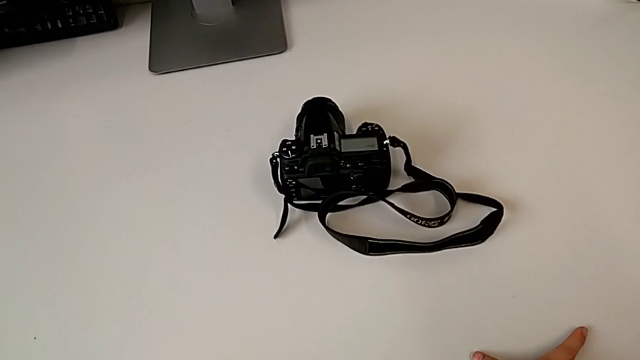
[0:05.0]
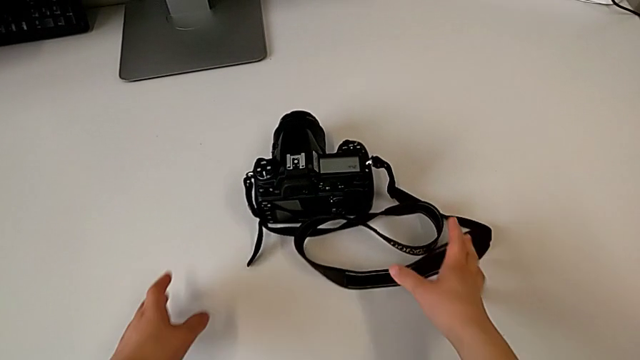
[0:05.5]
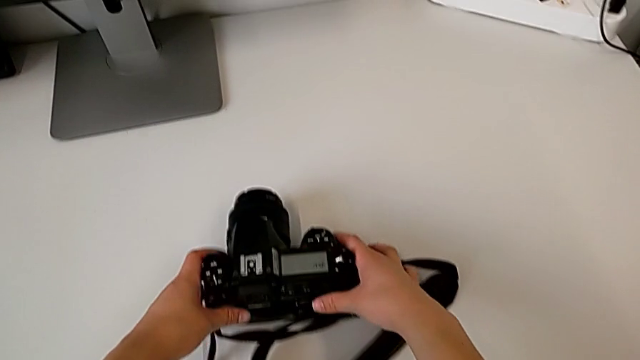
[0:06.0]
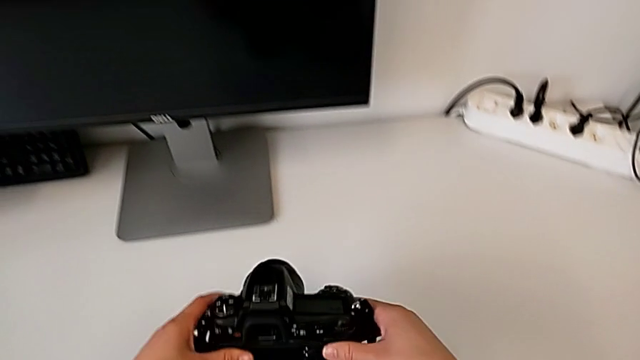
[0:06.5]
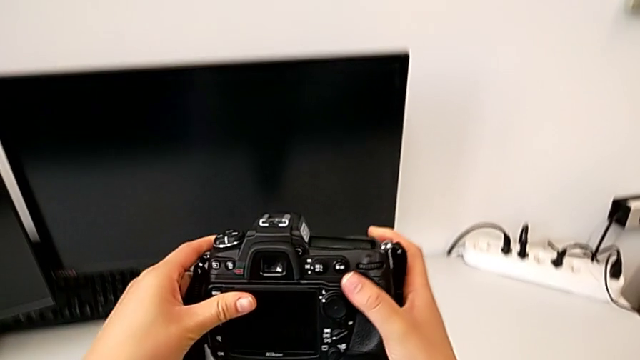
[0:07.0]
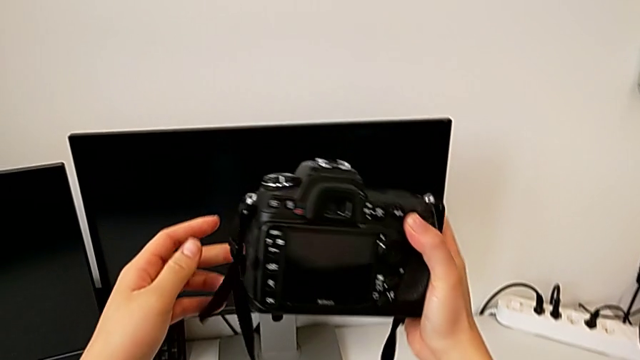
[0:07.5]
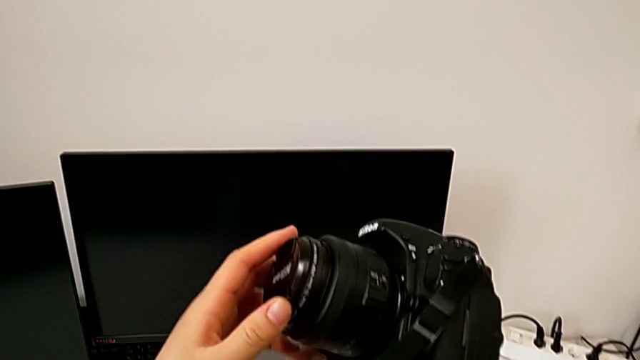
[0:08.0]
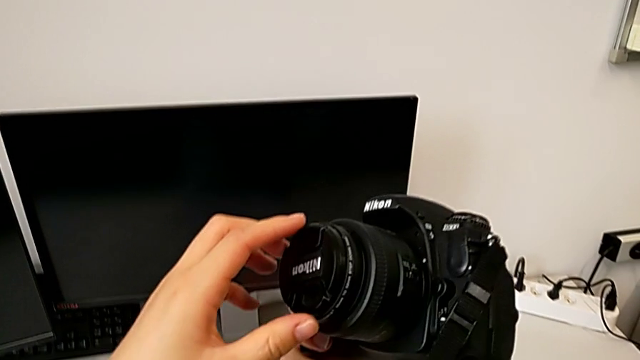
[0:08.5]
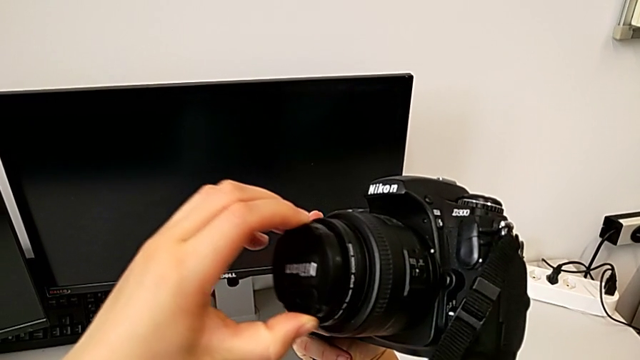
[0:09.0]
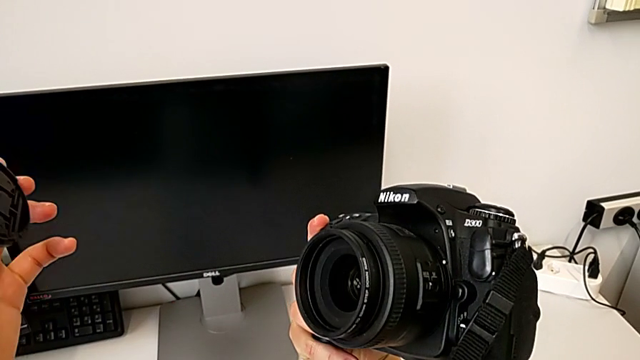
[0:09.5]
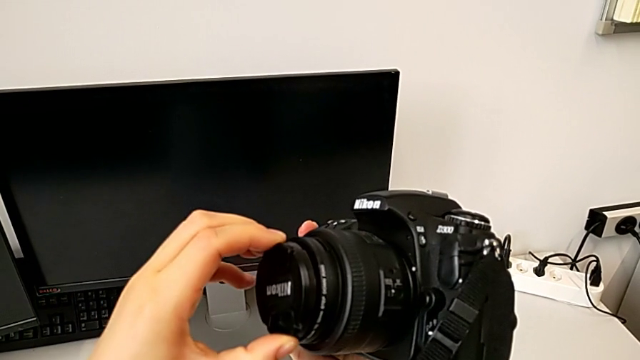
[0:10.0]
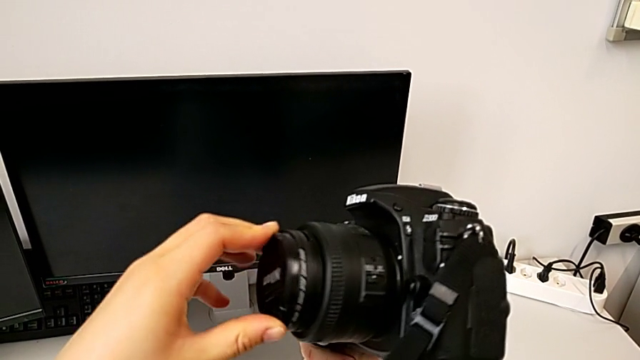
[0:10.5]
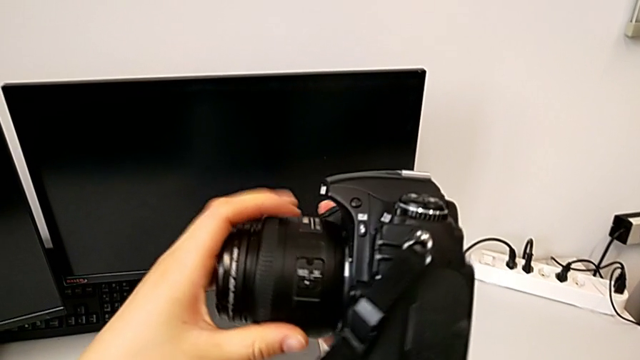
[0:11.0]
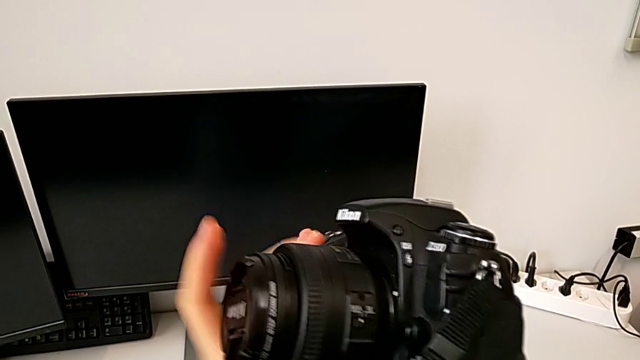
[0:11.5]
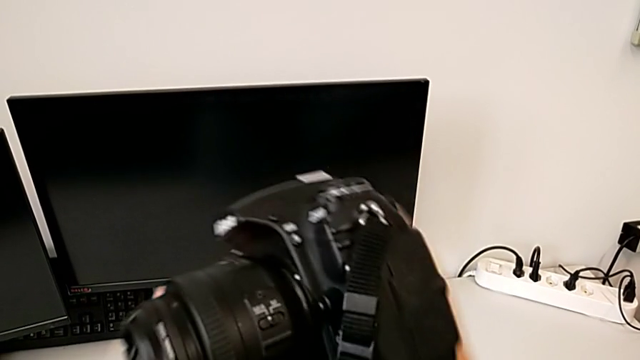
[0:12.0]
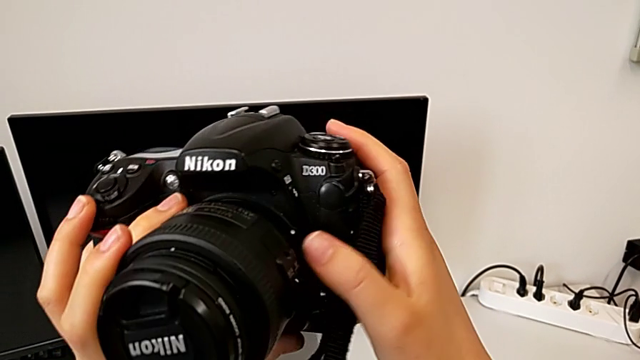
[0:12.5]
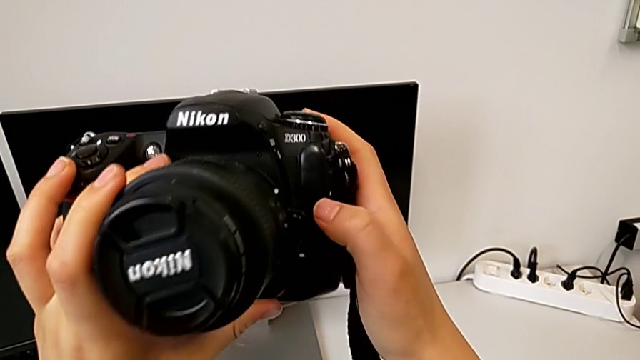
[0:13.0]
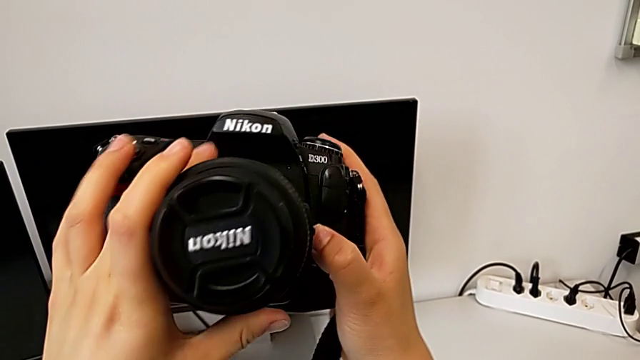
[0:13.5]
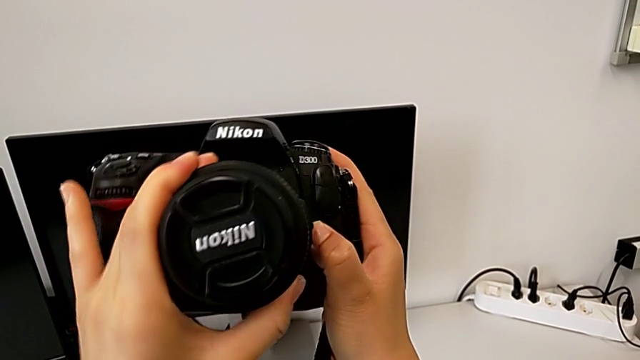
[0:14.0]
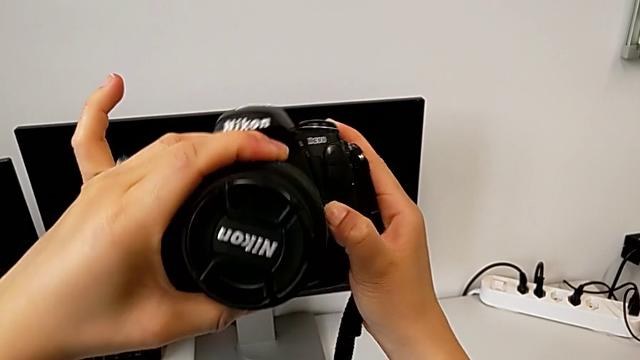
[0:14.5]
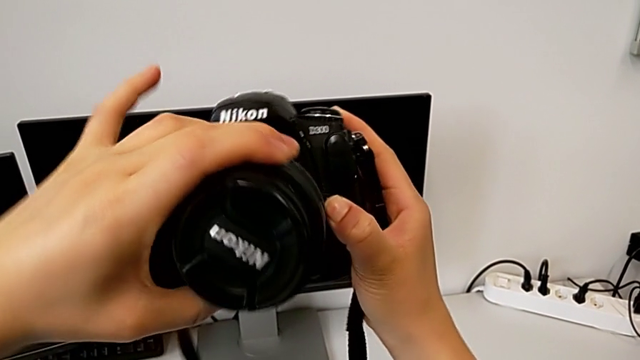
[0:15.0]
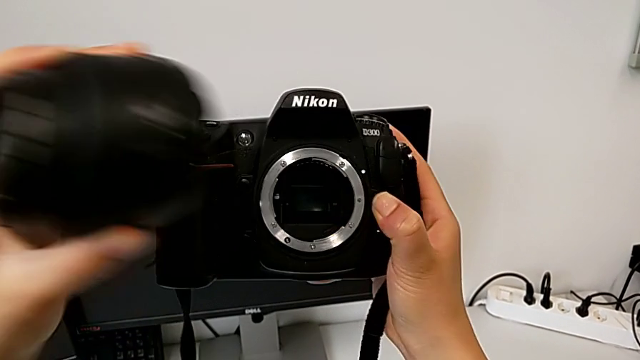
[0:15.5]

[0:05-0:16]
The camera wearer detaches the lens. They grab the DSLR, lift it, wrongly withdraw the lens, removing the lens cover, assemble the lens, inspect the DSLR, rotate the lens, press the release button and withdraw the lens.

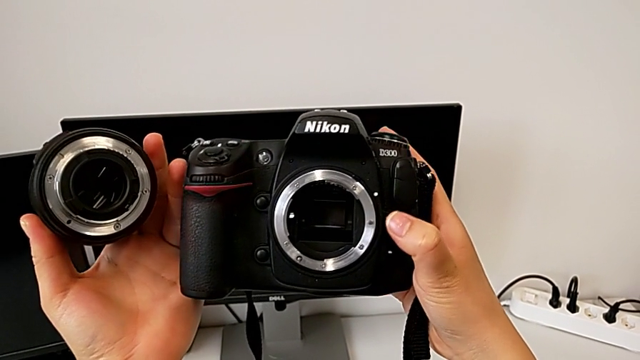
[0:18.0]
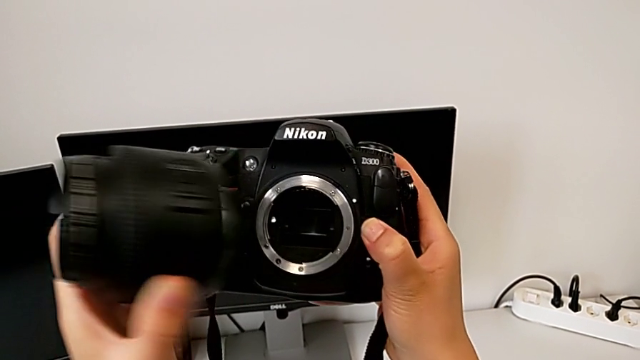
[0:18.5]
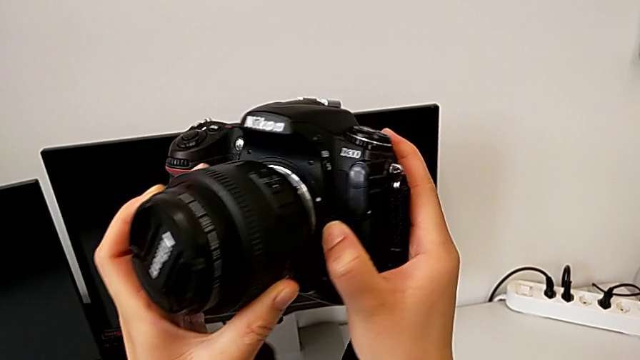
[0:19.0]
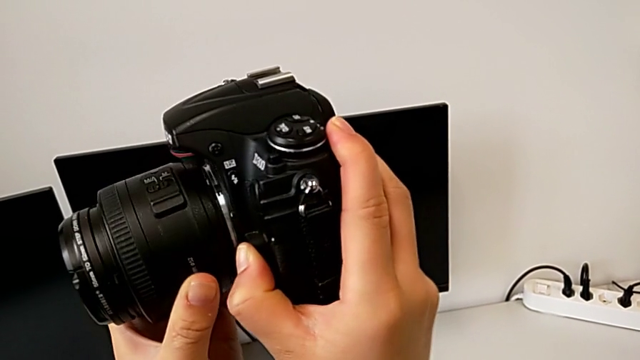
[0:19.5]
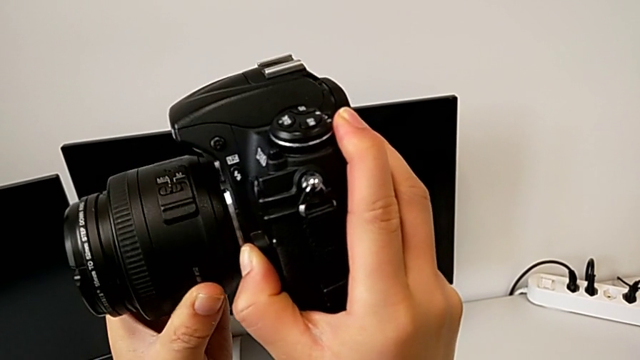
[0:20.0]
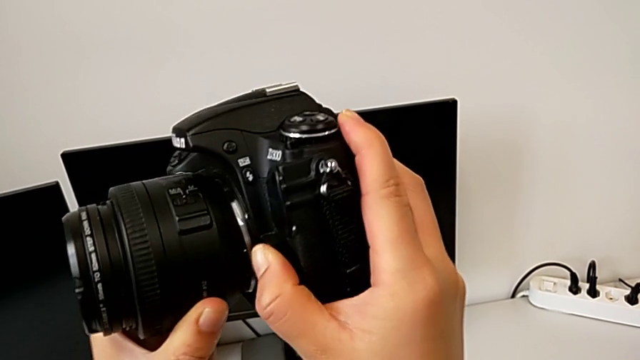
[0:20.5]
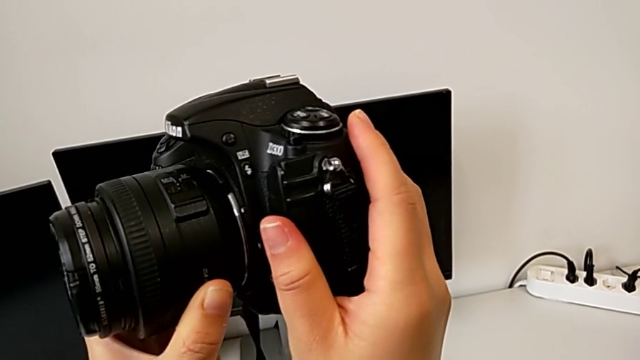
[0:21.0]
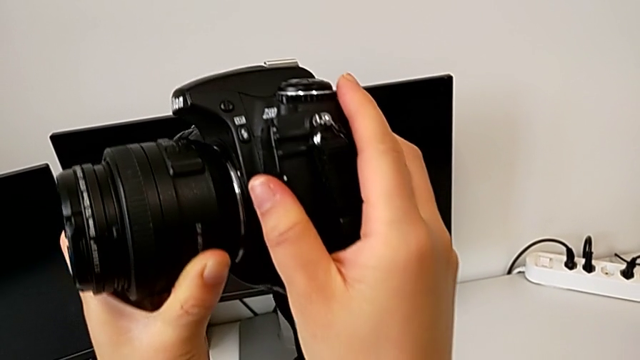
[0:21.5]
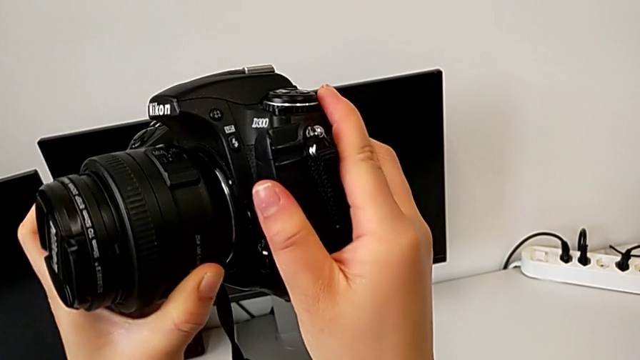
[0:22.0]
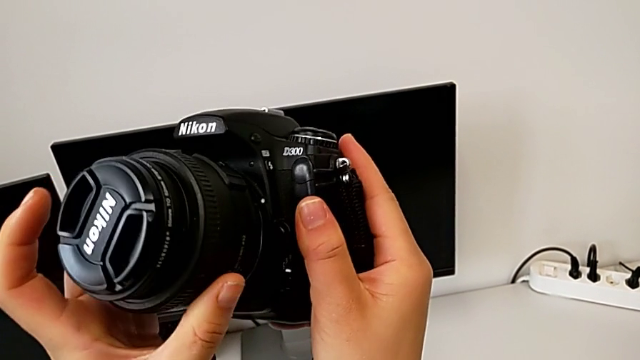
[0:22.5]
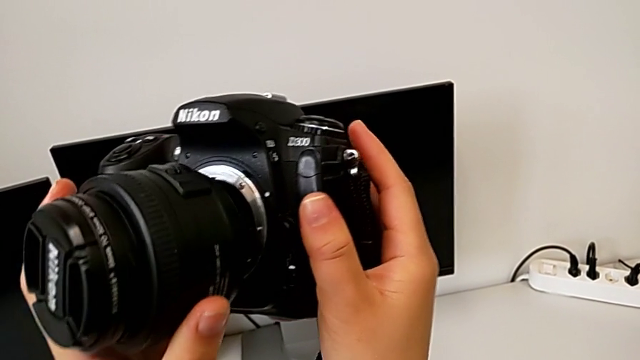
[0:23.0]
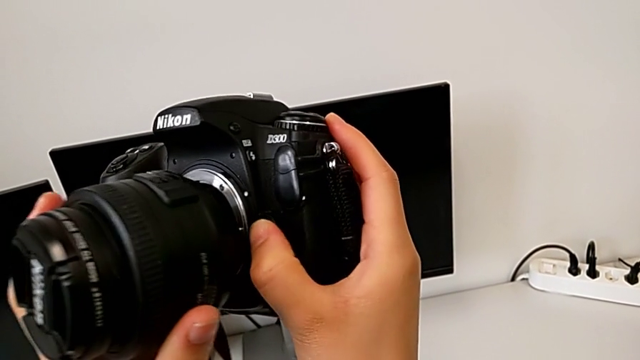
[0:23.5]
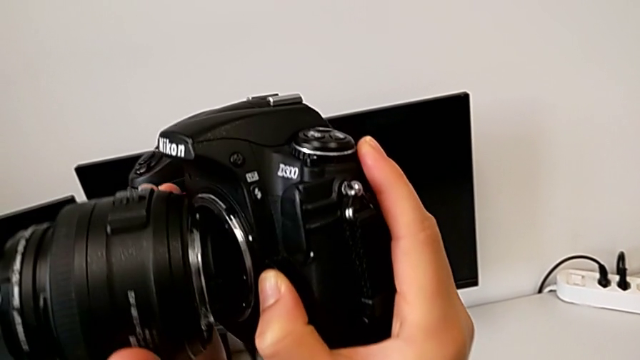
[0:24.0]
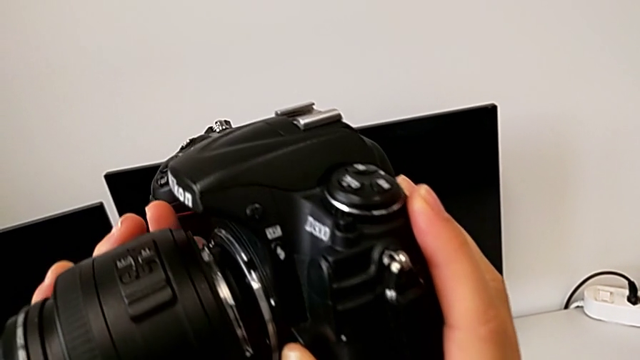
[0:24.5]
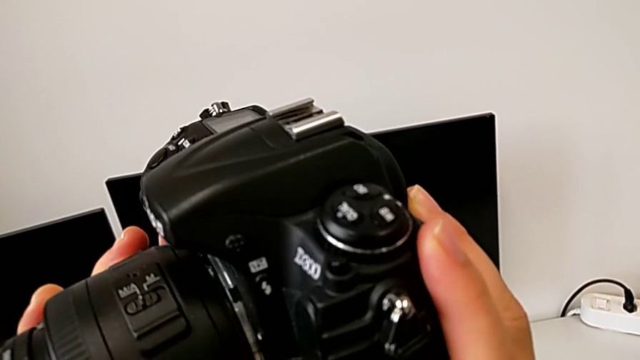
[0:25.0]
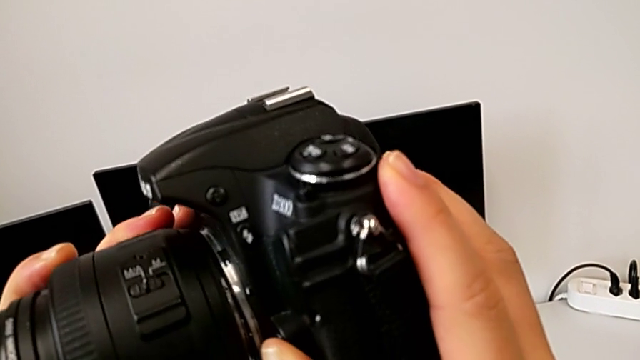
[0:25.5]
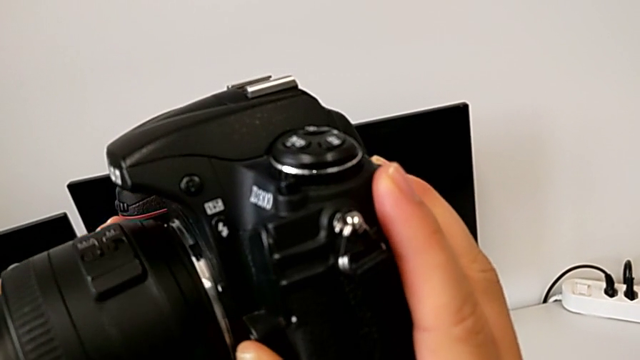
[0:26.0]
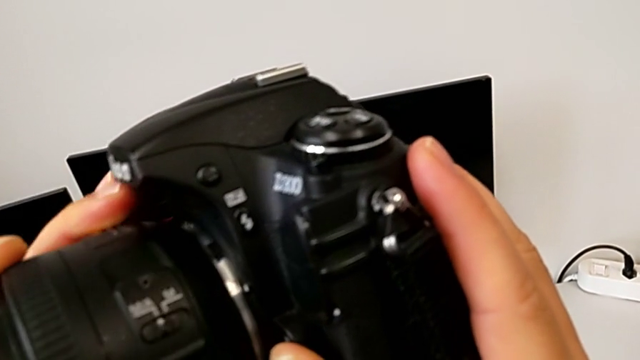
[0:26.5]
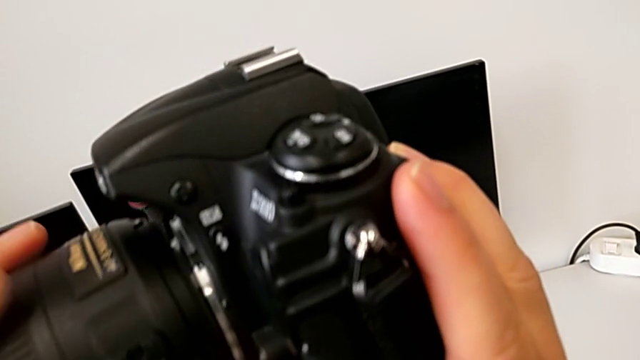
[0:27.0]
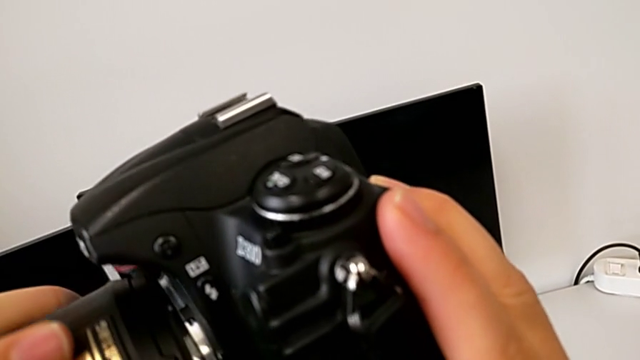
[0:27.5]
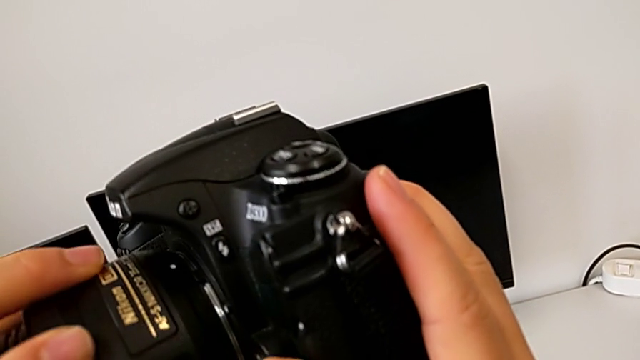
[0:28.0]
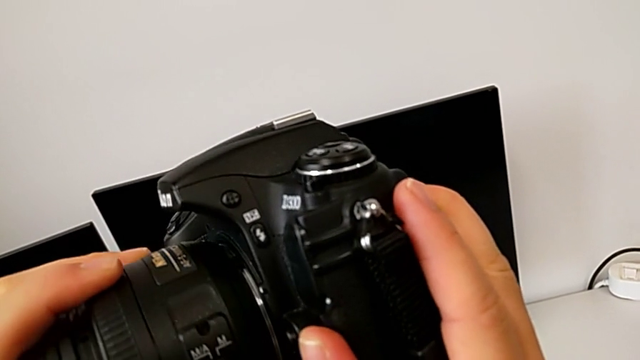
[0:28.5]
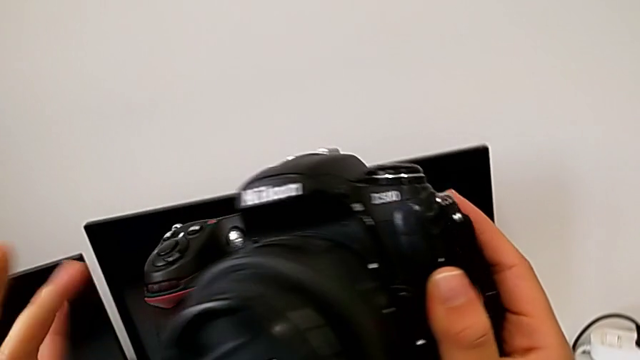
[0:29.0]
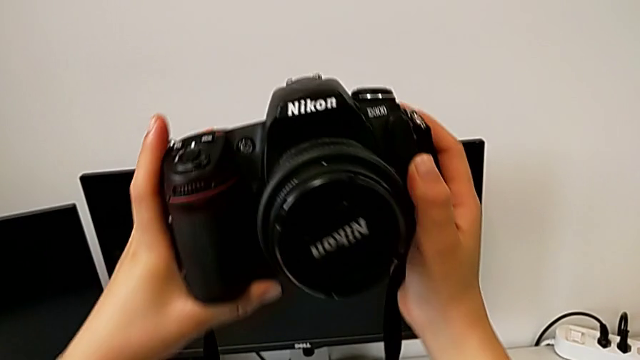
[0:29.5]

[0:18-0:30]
The camera wearer attaches the lens. They align the lens and rotate it.
